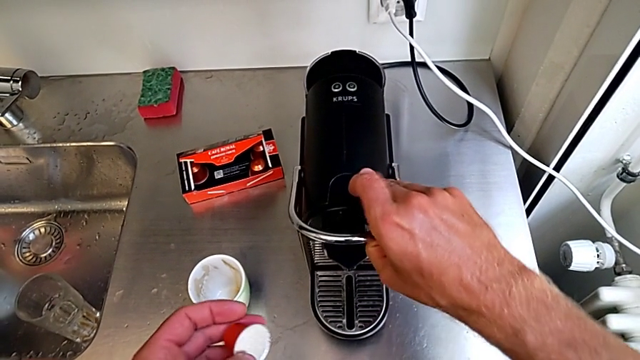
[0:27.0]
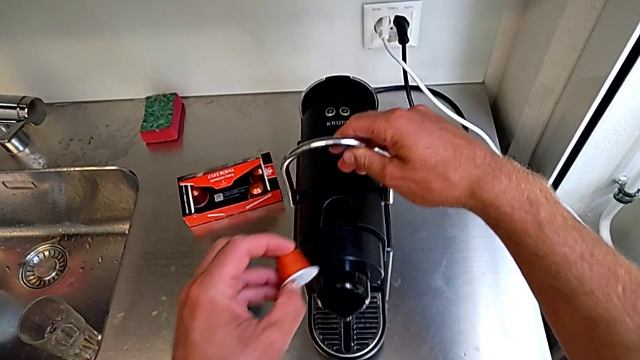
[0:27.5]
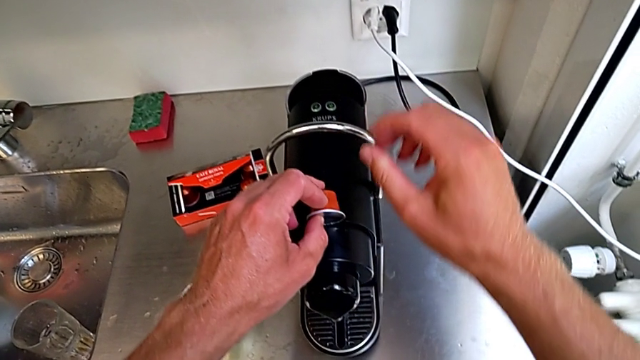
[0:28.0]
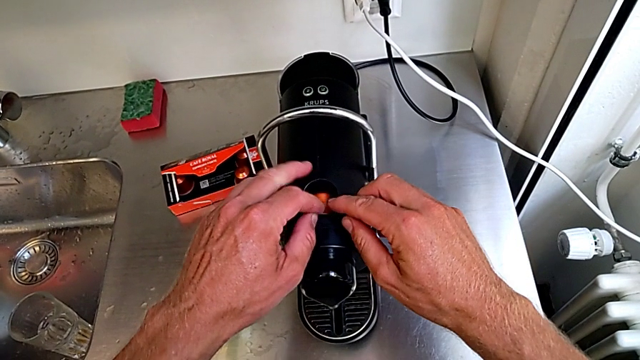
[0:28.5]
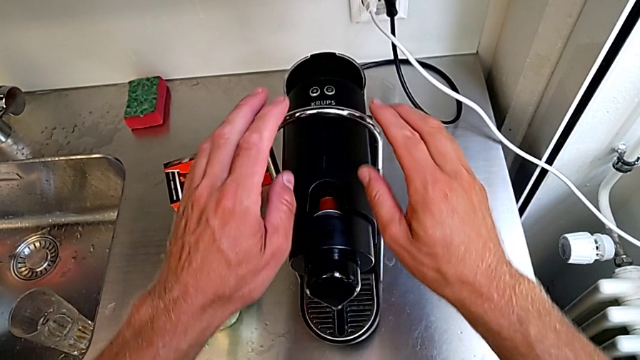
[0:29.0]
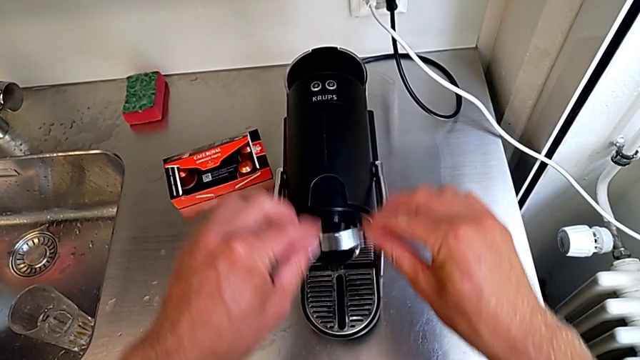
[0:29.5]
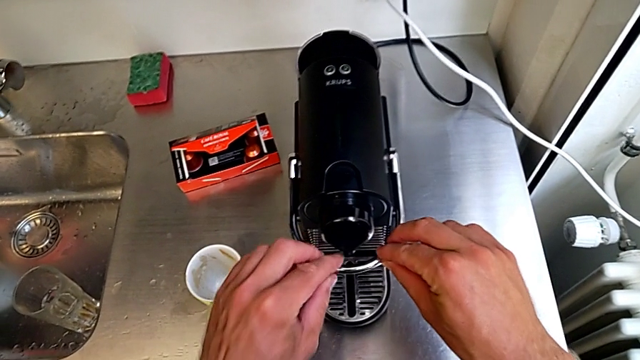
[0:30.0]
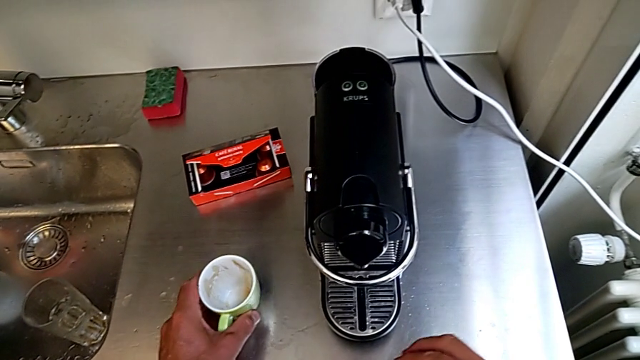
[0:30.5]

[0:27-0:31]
The camera wearer is inserting a capsule into the capsule coffee machine. They insert the coffee capsule with the left hand, pull the lever with the right hand and grab the cup with the left hand.

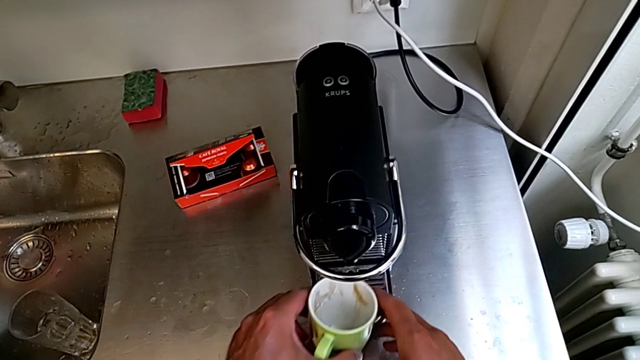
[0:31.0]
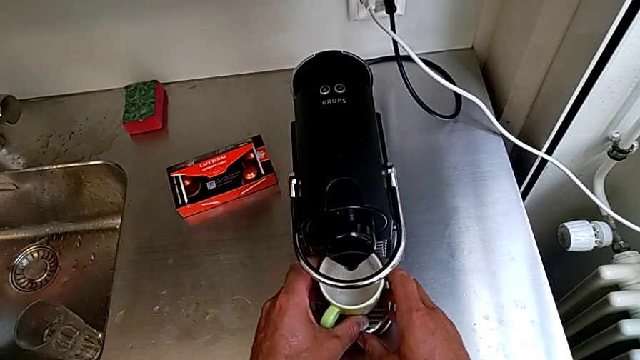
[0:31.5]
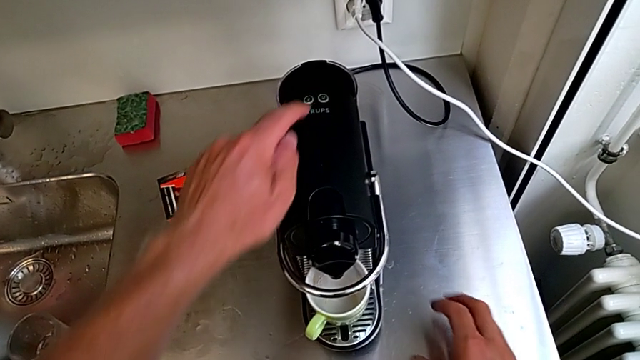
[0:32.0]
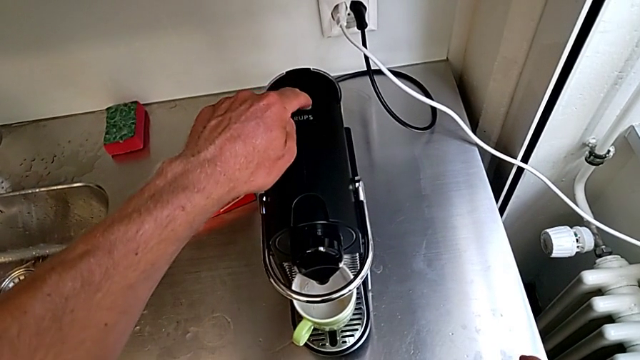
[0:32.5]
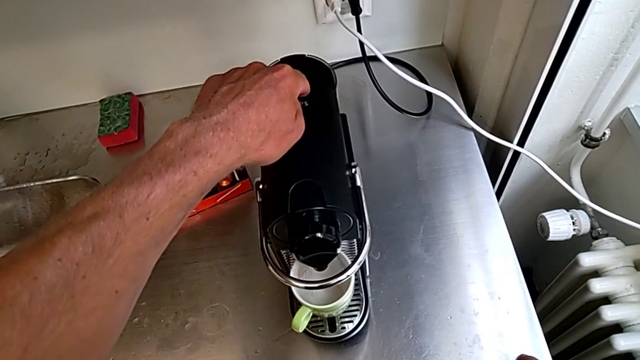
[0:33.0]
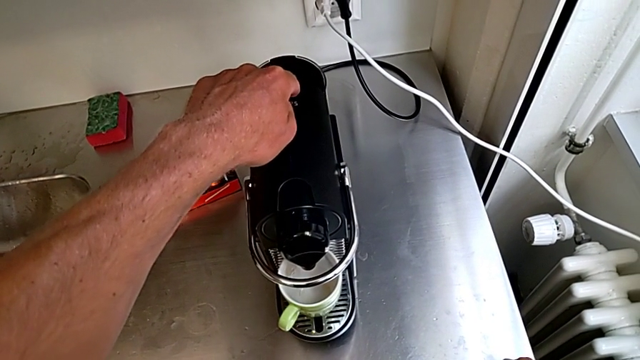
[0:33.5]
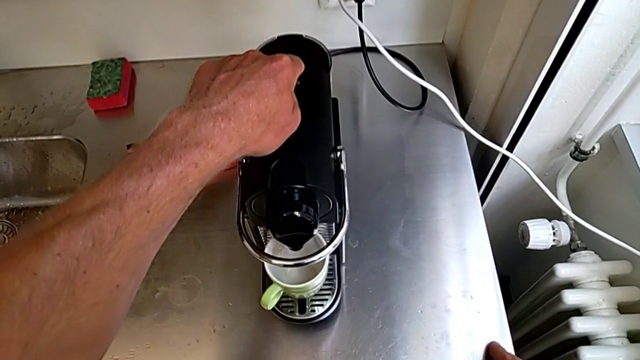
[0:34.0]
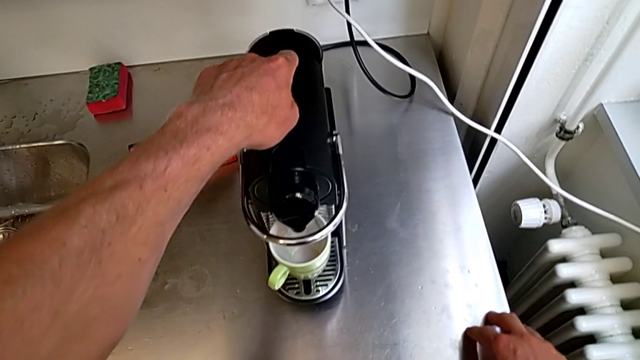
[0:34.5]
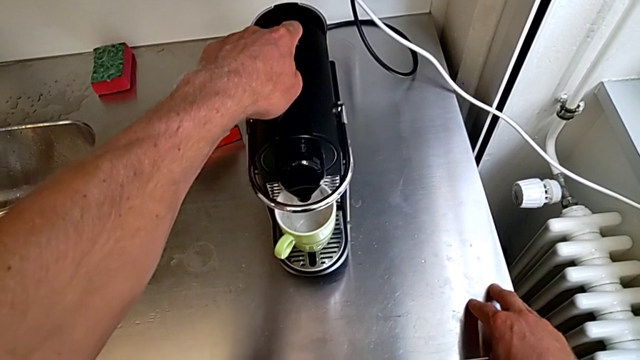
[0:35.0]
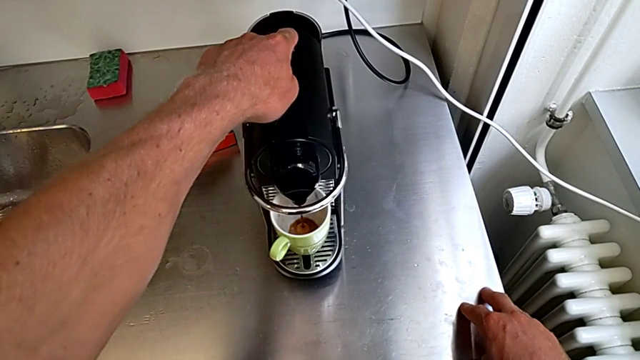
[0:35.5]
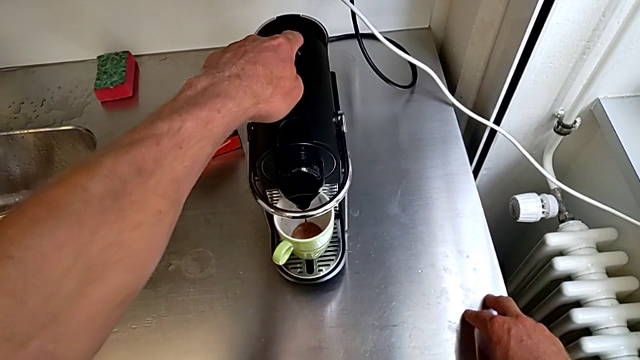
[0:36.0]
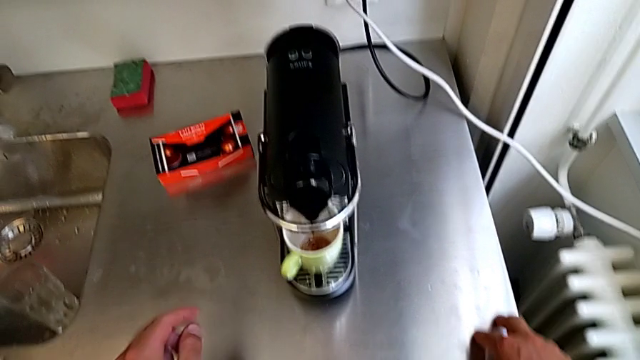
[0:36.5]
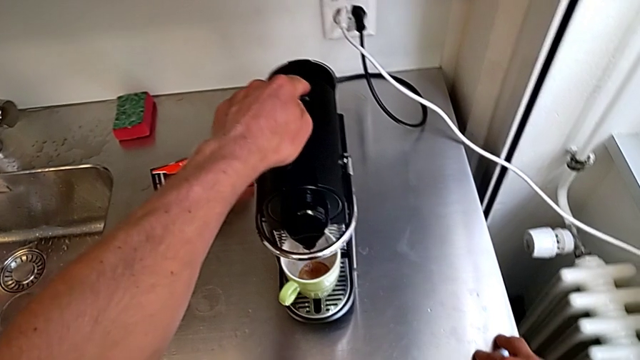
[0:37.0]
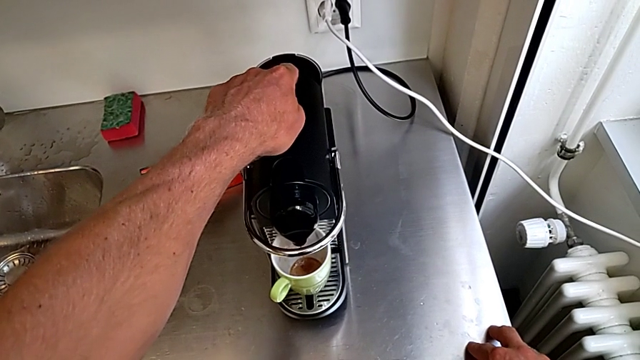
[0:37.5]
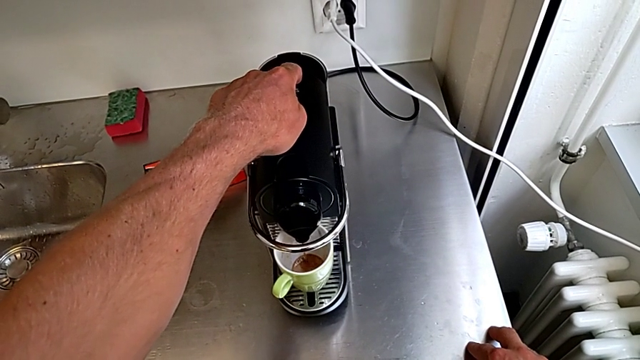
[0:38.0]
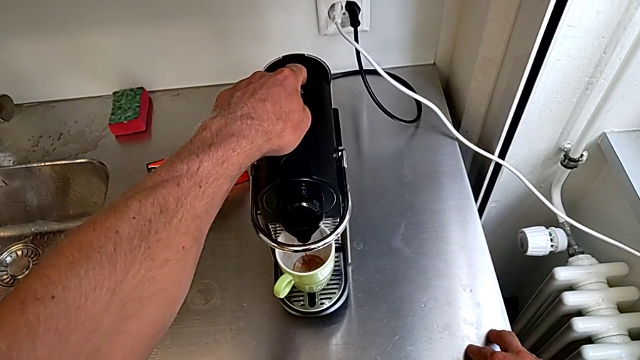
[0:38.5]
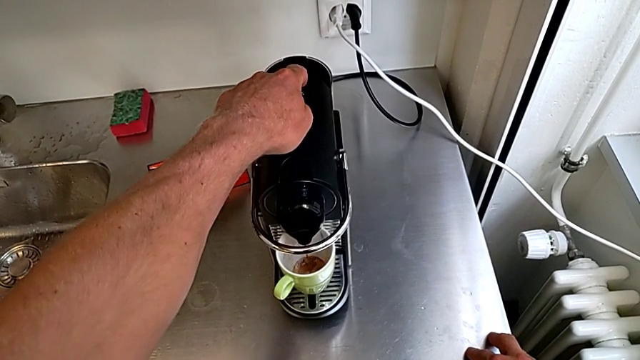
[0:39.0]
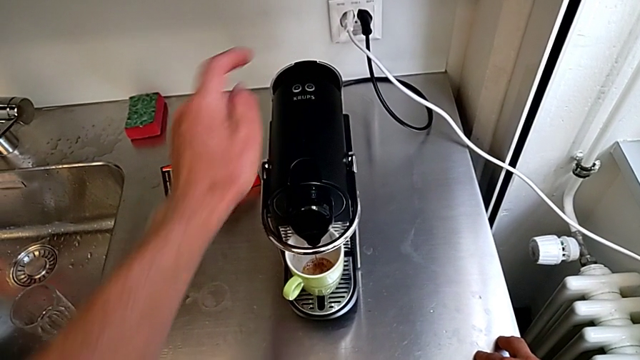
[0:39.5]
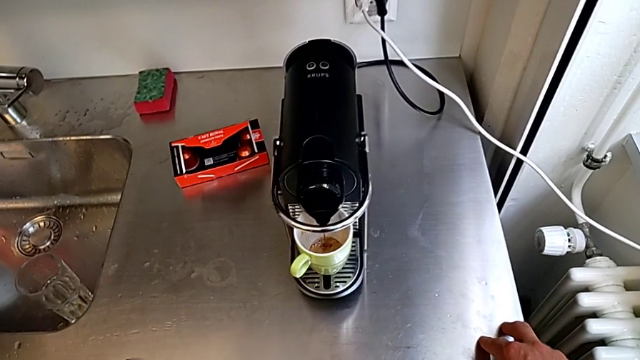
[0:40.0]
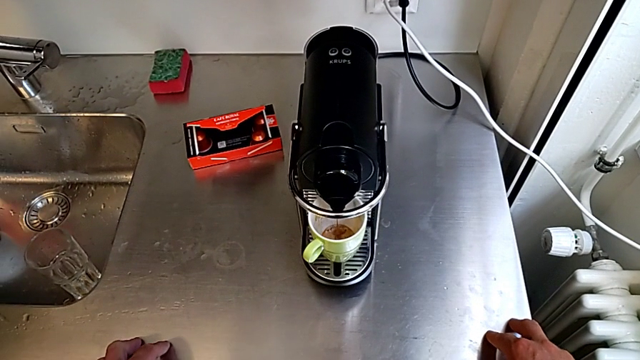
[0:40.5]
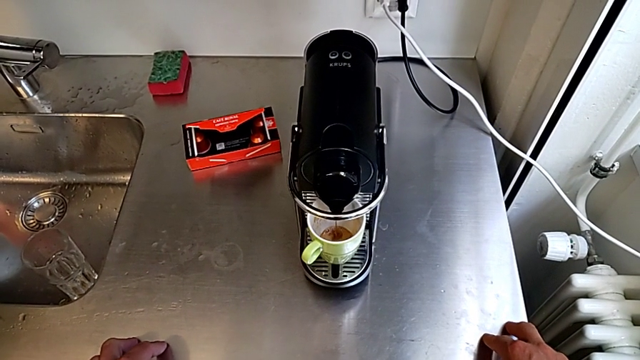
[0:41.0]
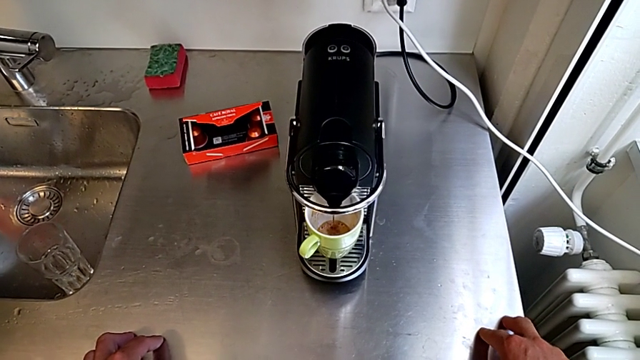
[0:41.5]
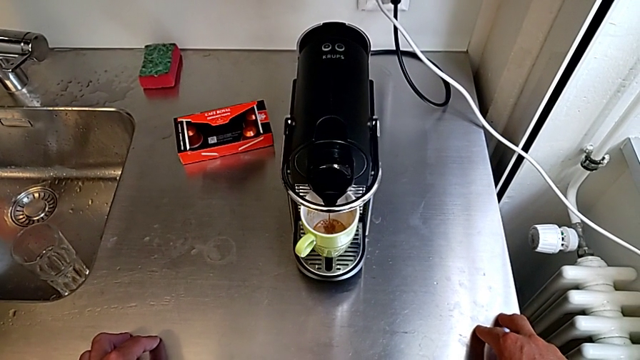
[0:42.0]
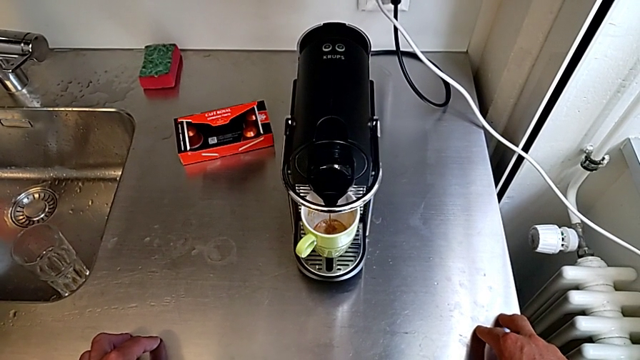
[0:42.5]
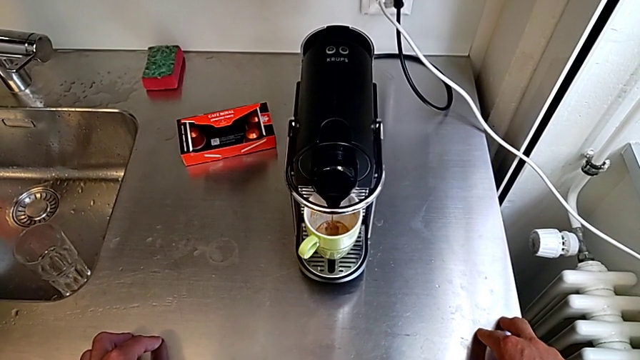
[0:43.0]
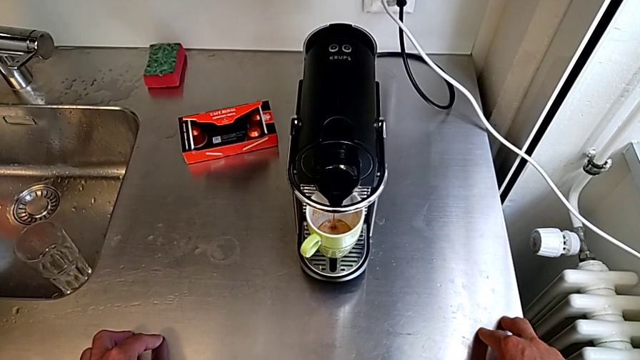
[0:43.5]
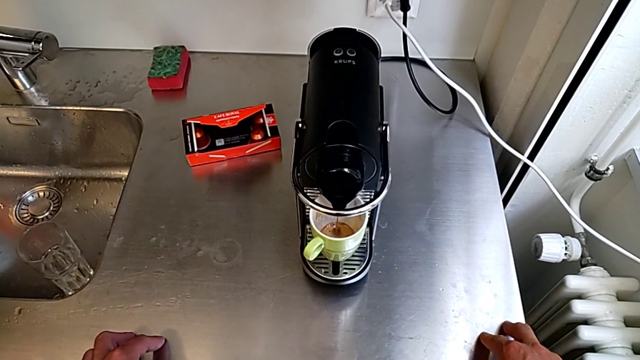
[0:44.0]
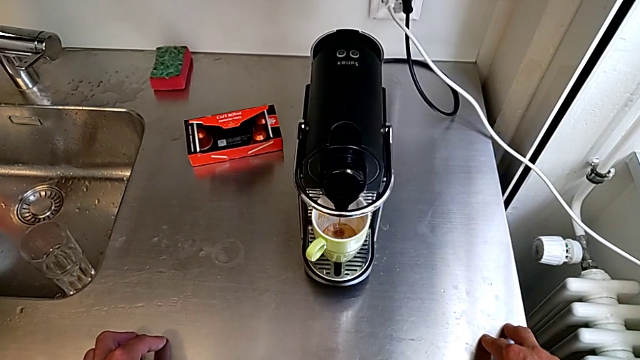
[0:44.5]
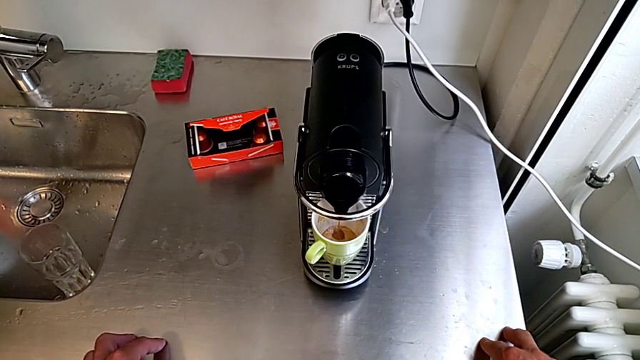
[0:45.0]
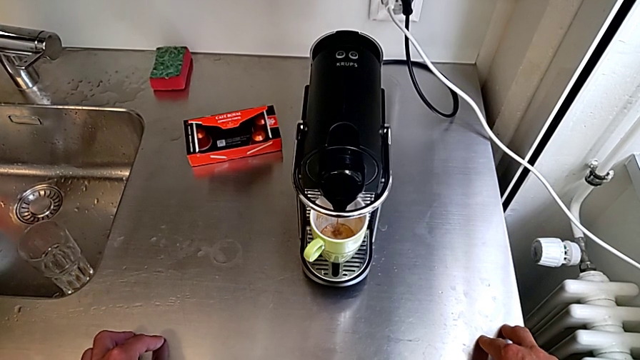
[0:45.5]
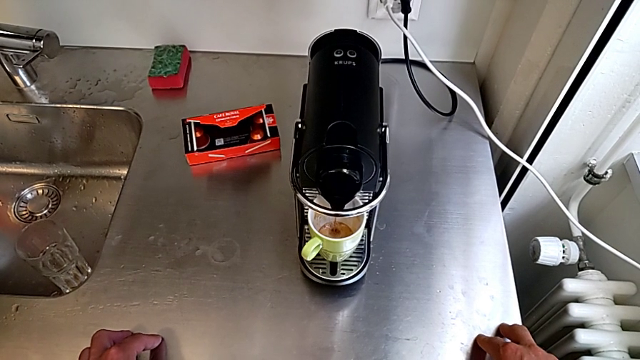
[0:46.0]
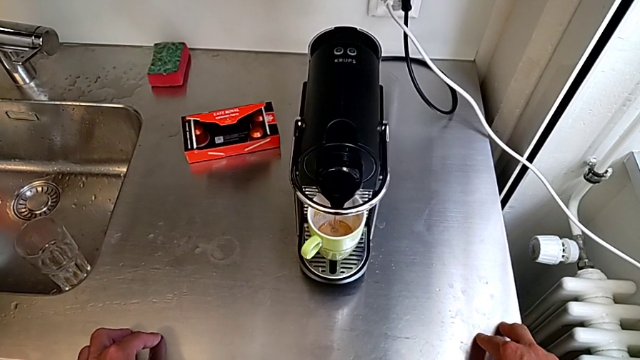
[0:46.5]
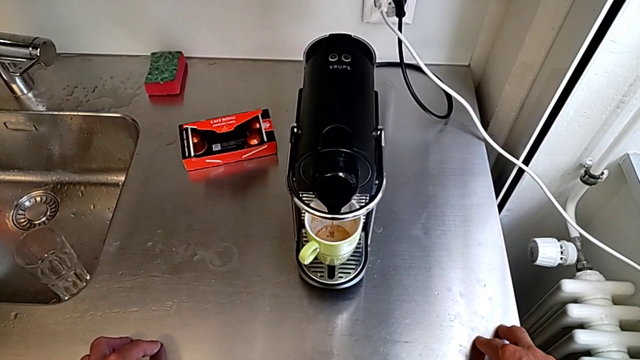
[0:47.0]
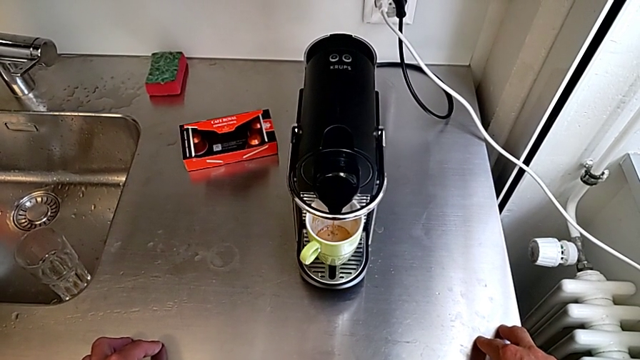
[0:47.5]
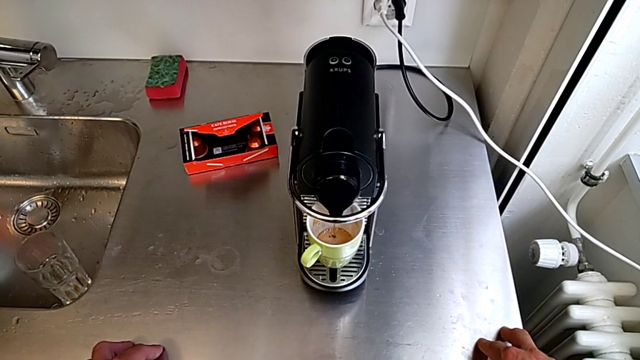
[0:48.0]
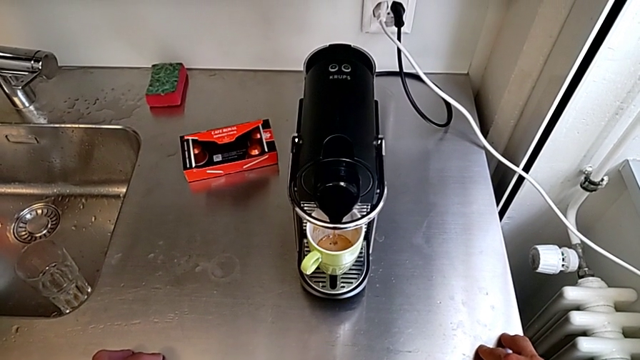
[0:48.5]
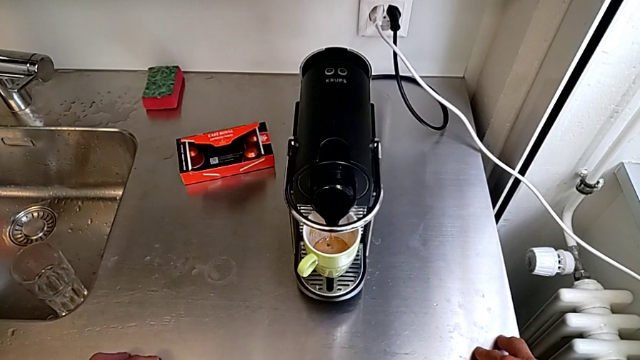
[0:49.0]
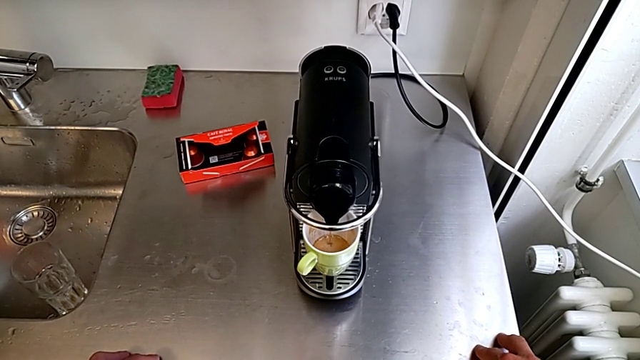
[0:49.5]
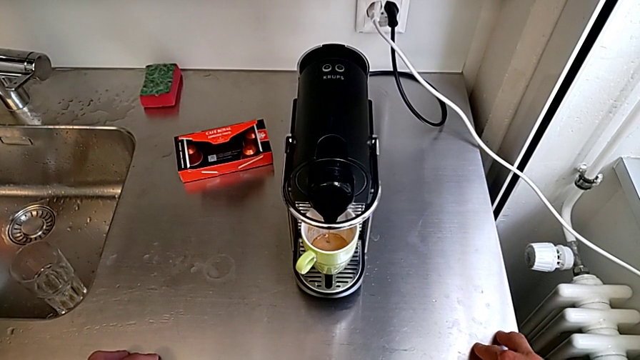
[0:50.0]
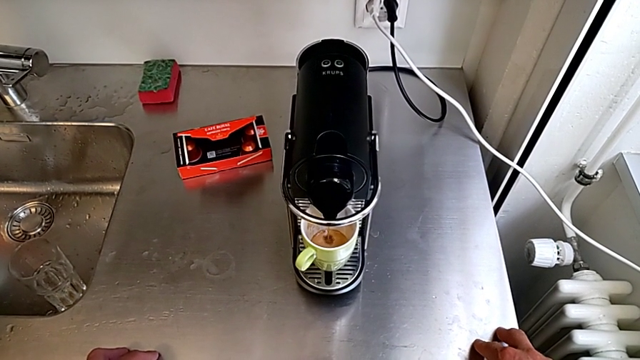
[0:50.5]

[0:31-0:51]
The camera wearer is making a cup of coffee. They place the green cup with the right hand. They approach the button, wrongly press the right button and press the button, all with the left hand.
